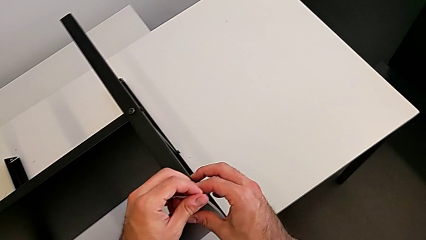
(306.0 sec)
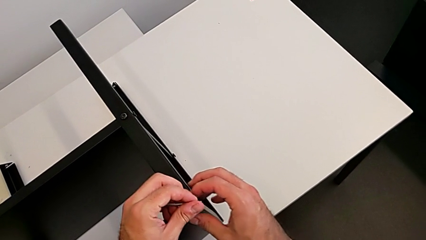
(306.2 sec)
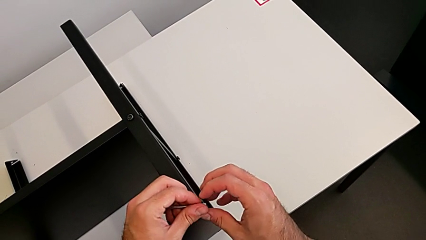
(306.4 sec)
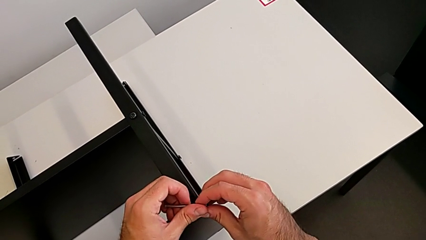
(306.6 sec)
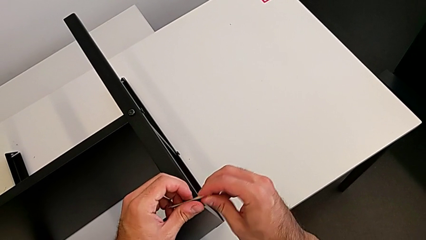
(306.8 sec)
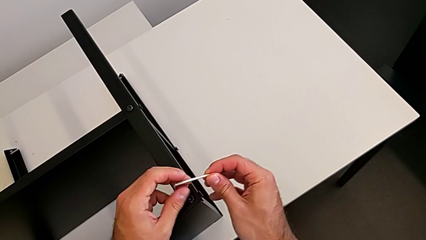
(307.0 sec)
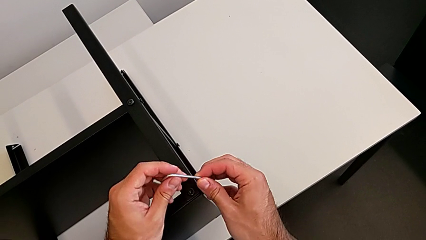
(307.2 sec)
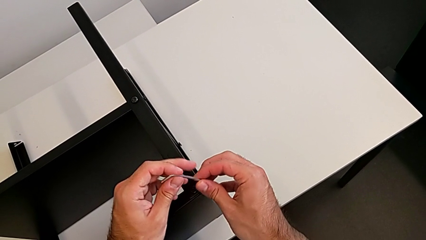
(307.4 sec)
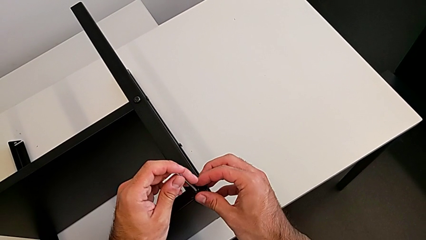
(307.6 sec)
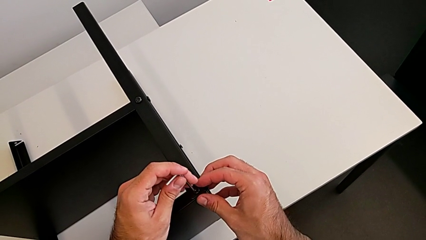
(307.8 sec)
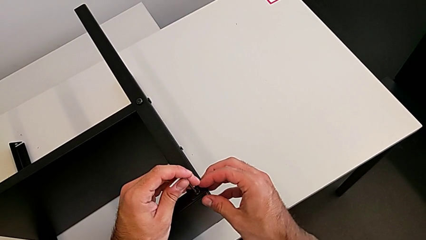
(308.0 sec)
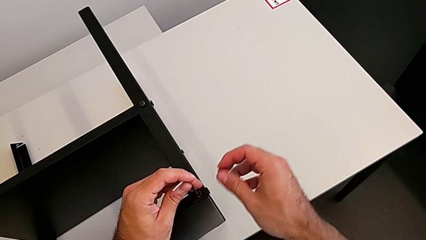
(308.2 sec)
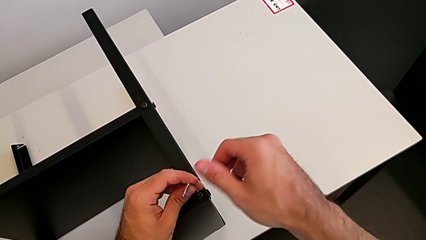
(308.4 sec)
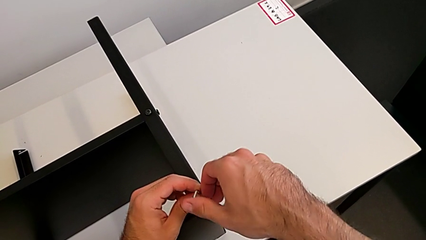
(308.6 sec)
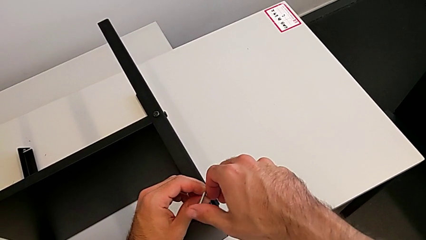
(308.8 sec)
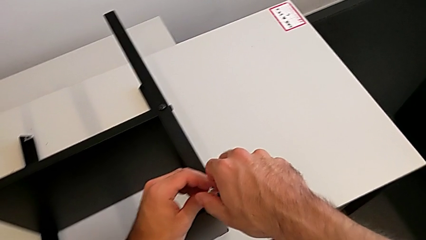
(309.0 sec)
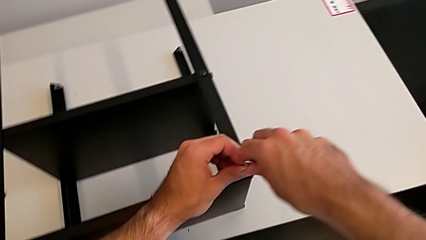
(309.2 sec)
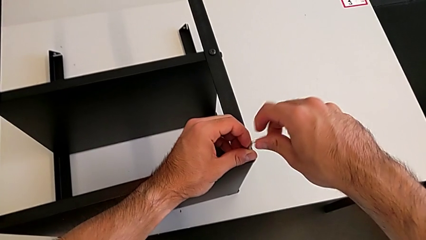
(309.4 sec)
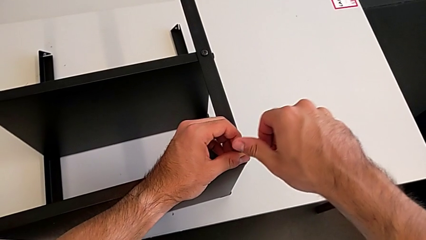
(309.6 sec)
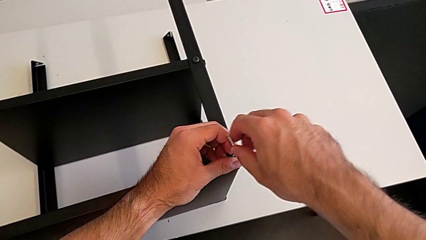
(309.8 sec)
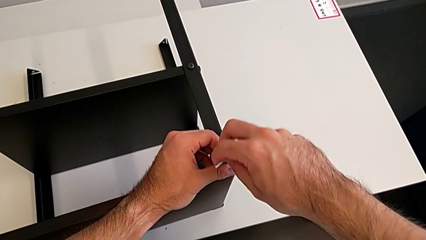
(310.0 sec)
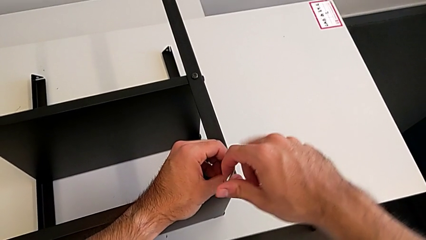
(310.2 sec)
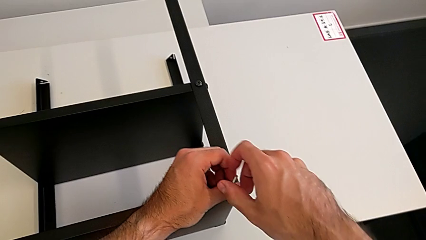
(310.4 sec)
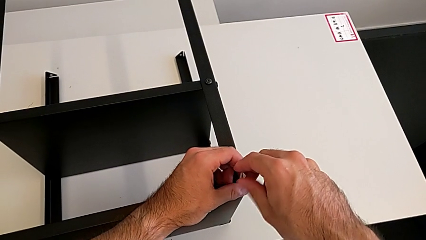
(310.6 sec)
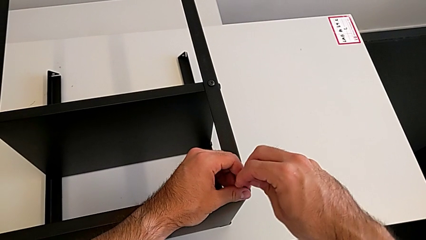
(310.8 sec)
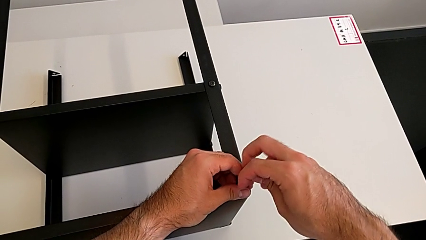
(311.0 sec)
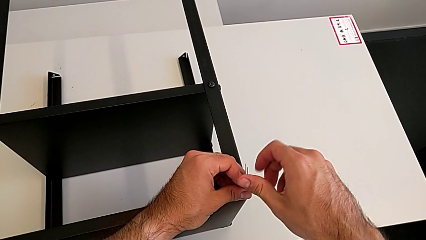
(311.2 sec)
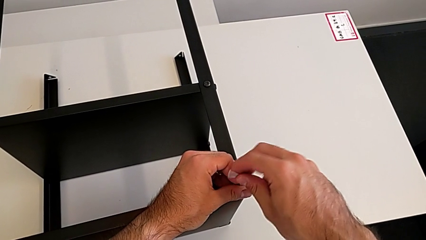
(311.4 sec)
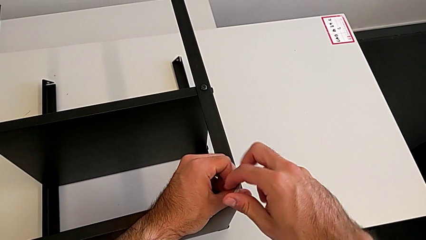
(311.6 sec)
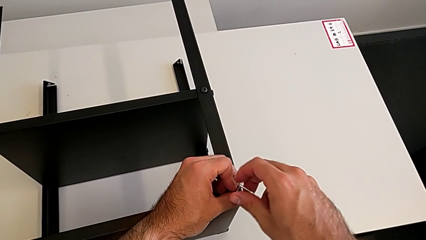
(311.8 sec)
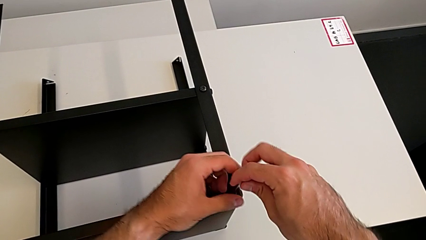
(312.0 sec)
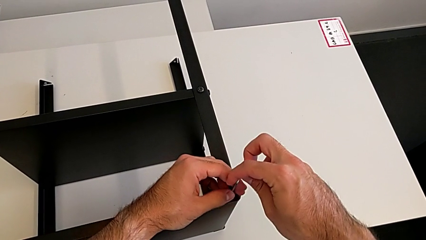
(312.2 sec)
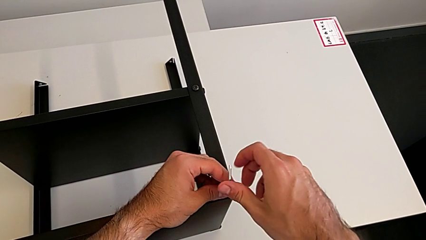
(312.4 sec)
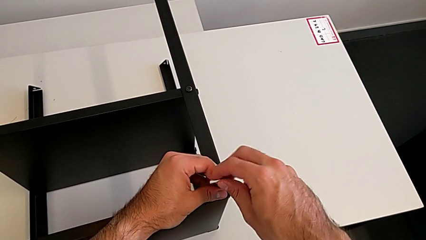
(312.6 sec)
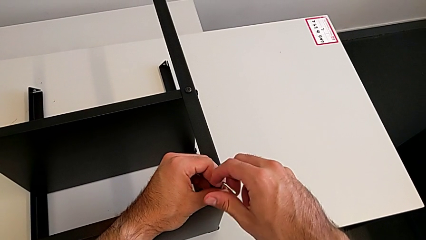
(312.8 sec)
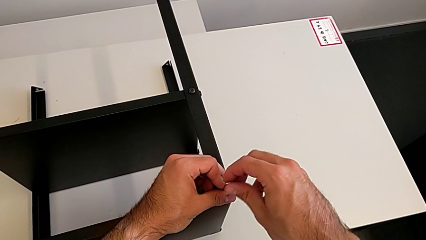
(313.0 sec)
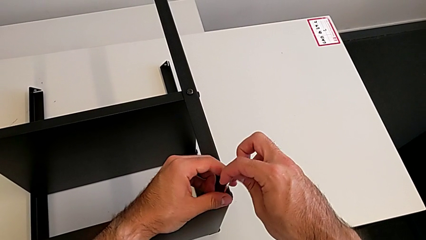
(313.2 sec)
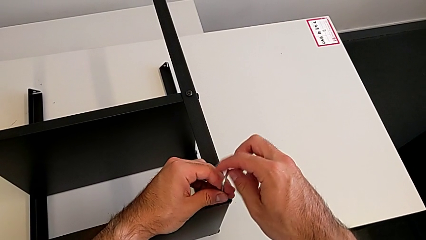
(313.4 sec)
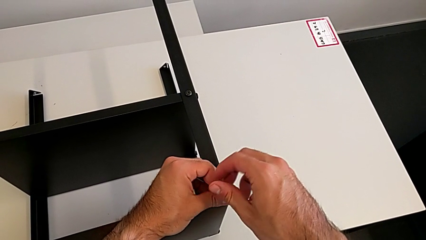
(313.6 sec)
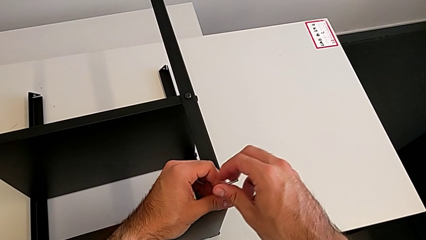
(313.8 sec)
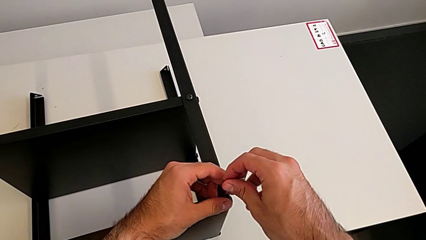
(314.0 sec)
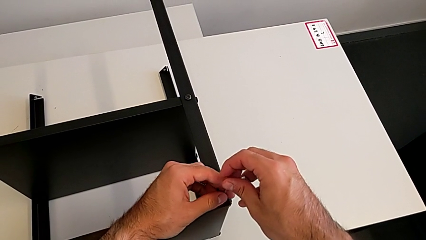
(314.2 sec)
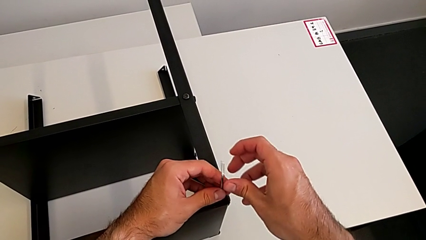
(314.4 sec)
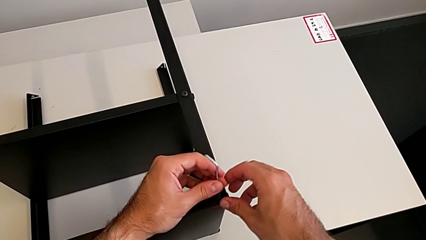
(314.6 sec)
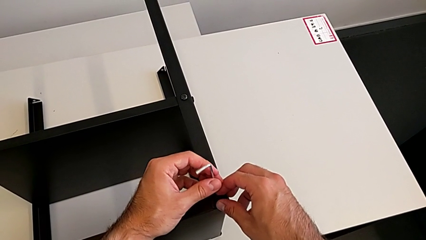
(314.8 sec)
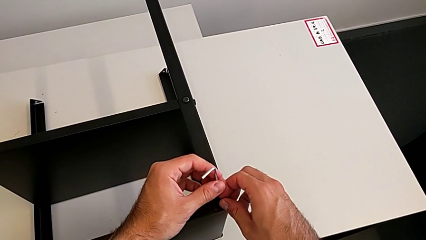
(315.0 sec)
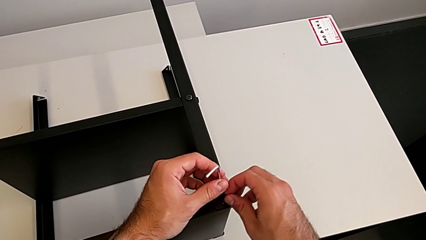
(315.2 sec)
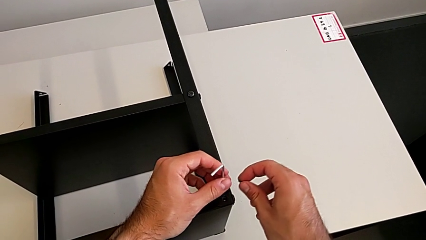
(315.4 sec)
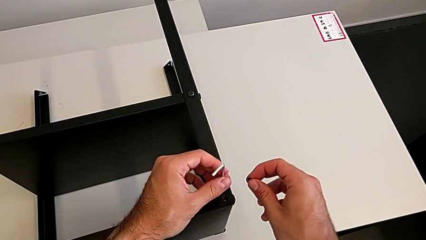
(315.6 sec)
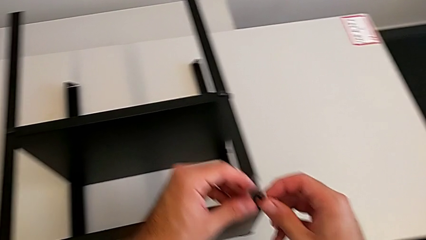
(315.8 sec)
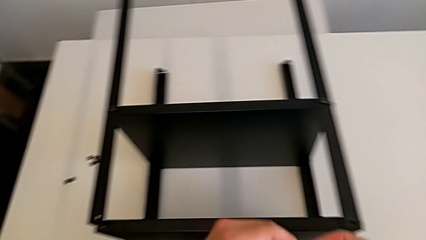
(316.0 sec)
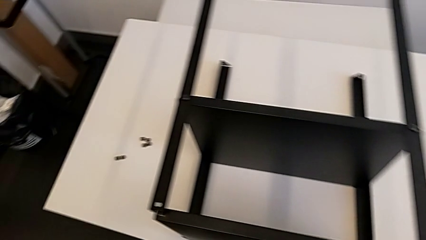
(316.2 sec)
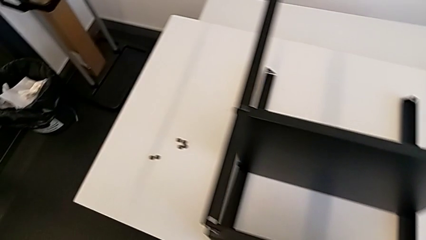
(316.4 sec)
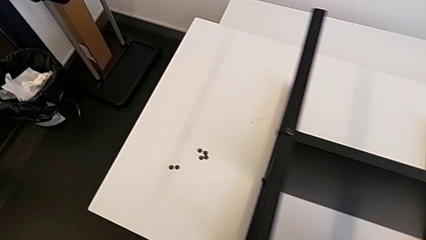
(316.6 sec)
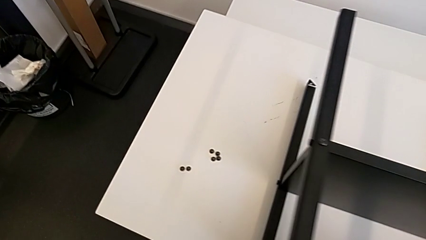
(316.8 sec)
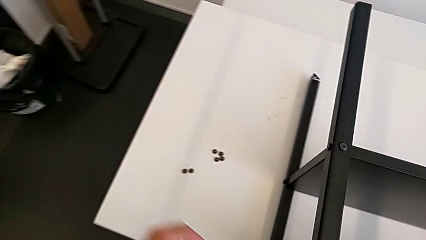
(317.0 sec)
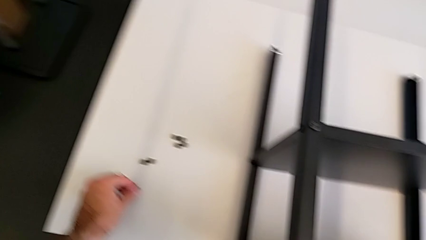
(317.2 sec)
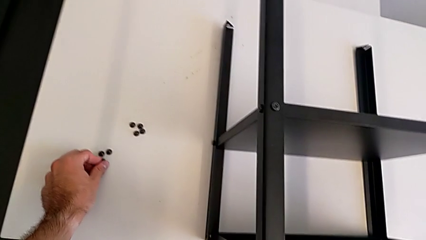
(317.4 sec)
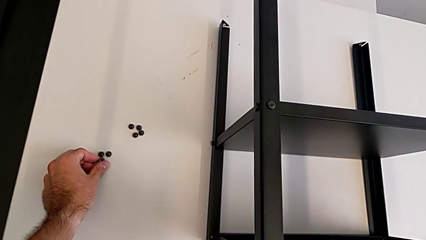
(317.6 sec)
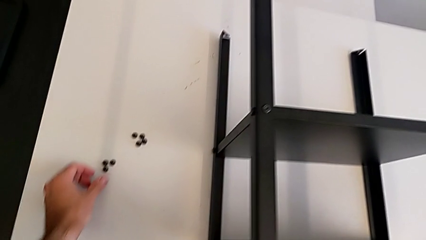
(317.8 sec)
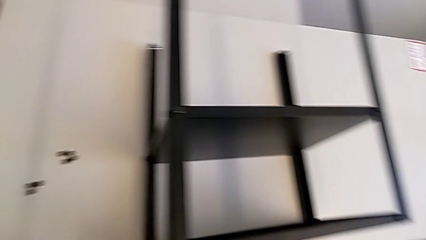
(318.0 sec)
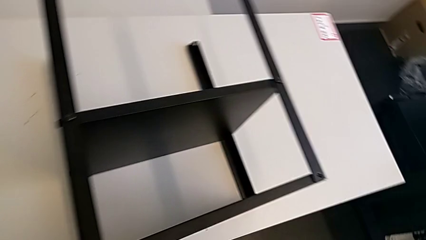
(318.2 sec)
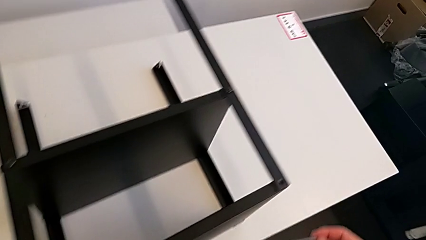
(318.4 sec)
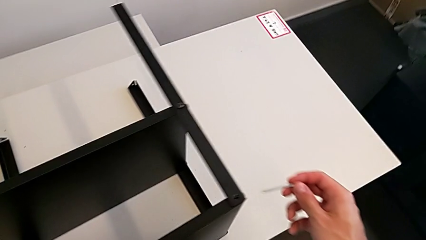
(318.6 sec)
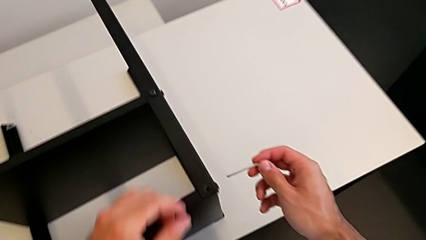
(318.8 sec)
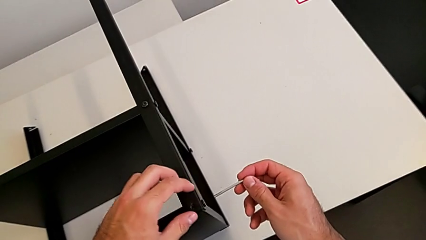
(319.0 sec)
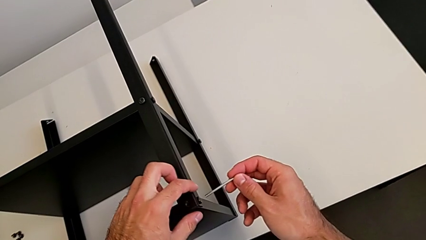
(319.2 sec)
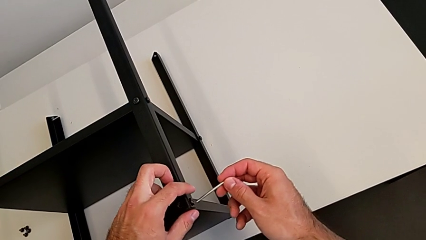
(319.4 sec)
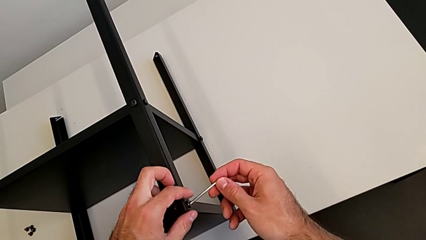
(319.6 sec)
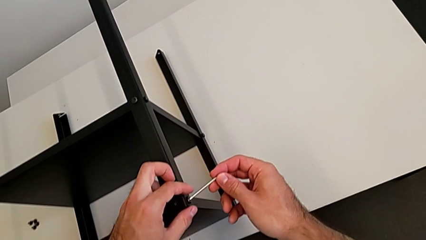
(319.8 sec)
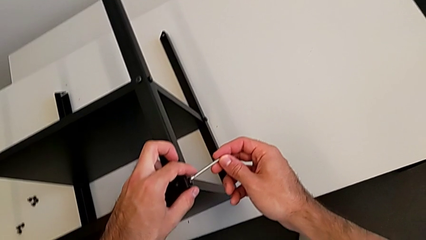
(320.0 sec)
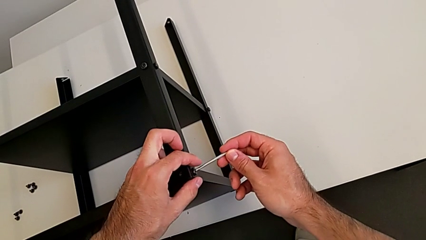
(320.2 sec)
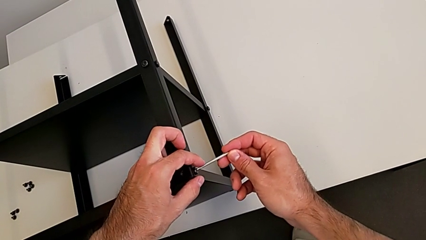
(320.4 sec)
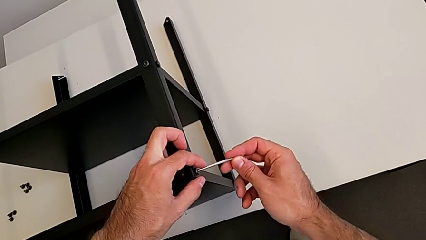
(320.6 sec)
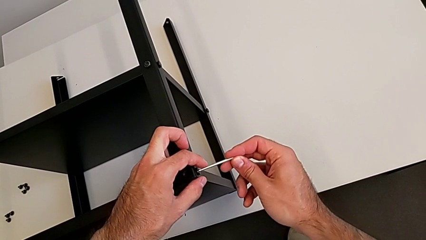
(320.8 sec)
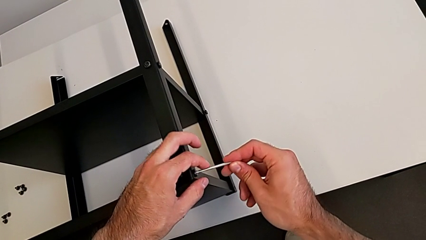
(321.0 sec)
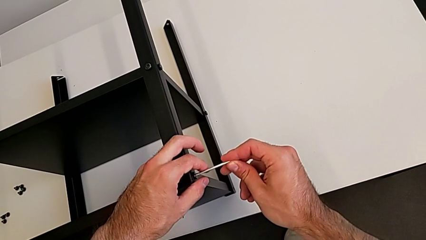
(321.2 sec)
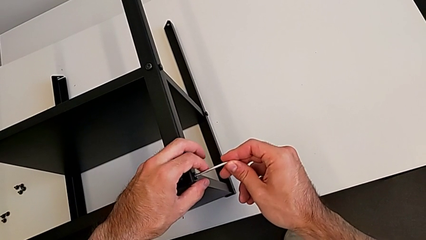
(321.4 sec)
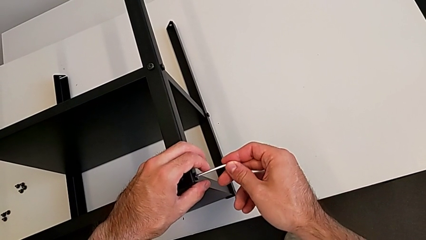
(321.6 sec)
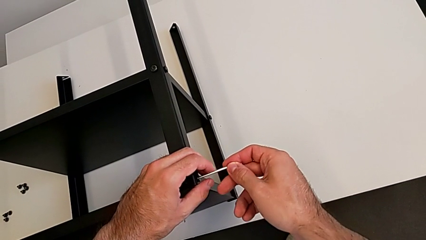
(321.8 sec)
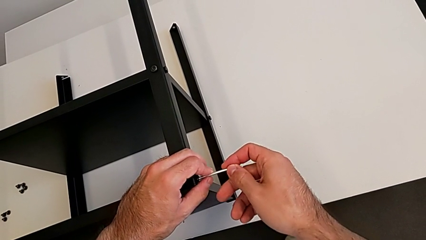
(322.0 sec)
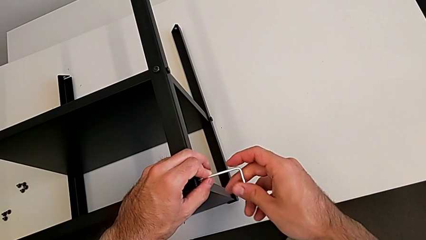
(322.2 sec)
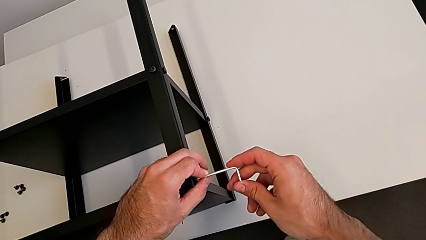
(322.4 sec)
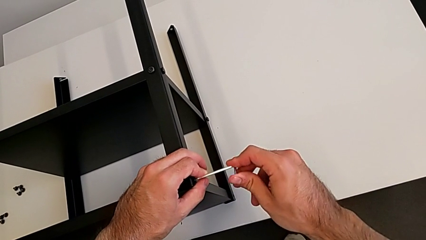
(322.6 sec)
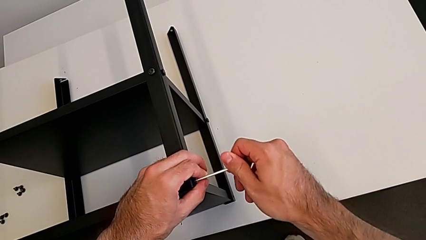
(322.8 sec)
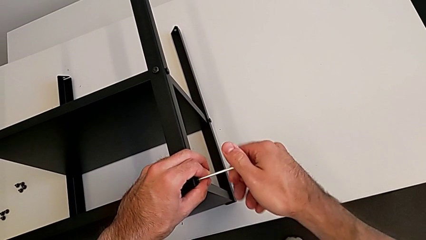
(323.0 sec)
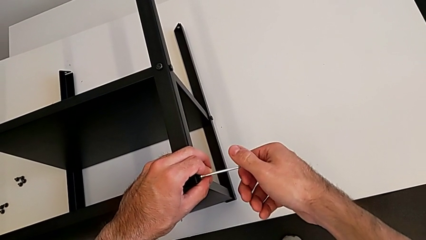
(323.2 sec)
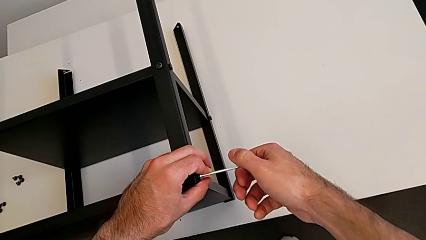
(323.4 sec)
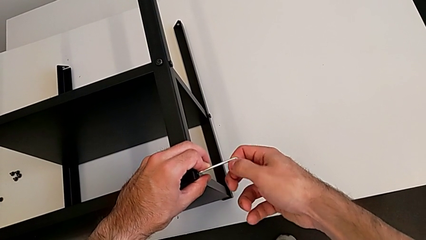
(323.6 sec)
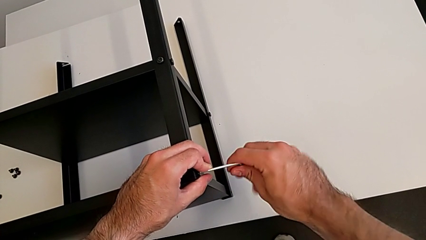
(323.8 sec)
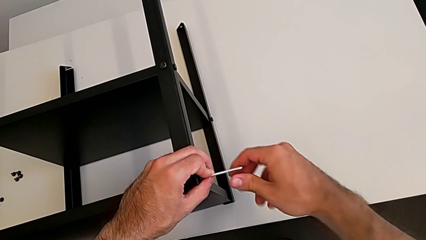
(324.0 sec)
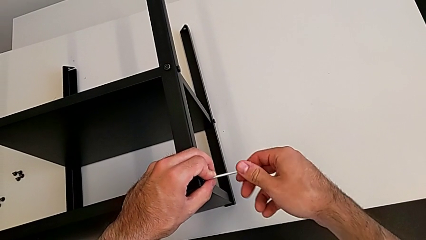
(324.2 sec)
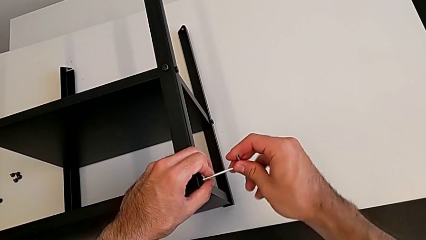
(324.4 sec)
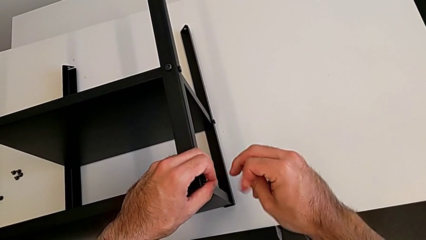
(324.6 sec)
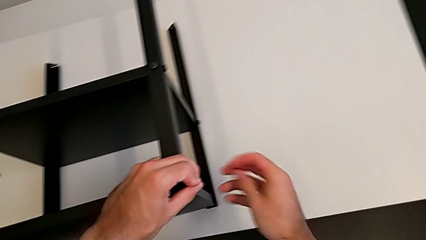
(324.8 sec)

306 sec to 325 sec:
The camera wearer is disassembling the top shelf using an Allen key. They rotate the Allen wrench, insert it, unscrew the hex socket head, withdraw the Allen wrench, disassemble the hex socket head, place it, approach it, insert the Allen wrench and unscrew the hex socket head.
